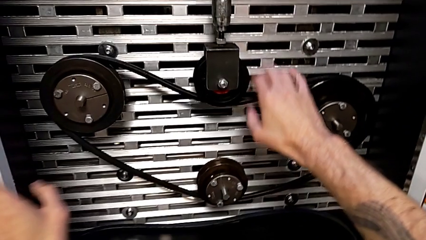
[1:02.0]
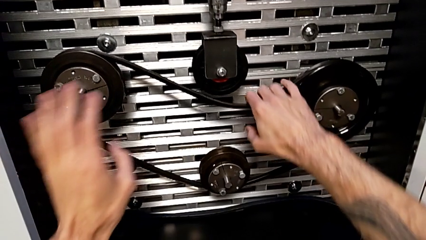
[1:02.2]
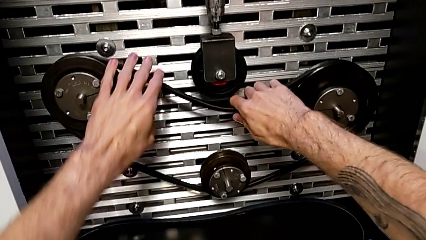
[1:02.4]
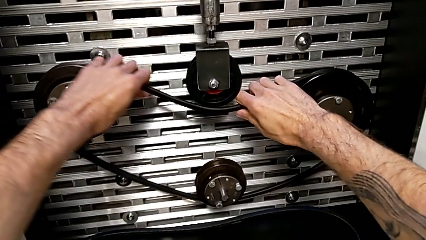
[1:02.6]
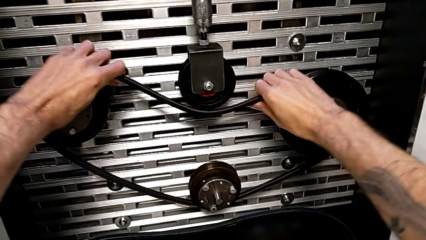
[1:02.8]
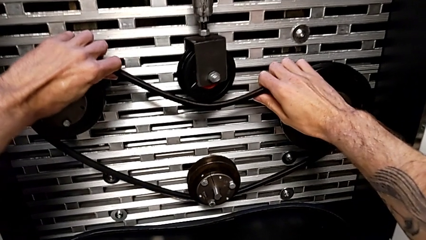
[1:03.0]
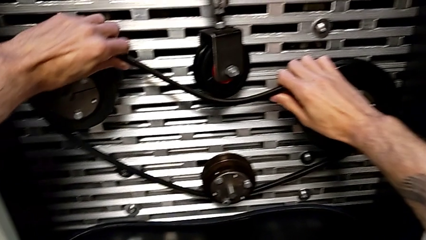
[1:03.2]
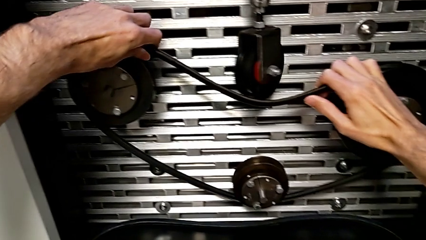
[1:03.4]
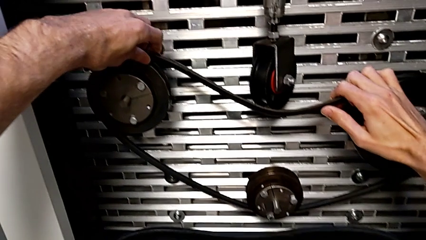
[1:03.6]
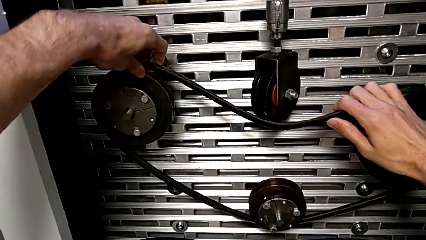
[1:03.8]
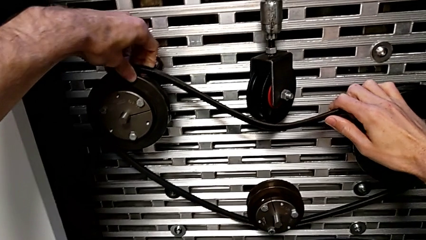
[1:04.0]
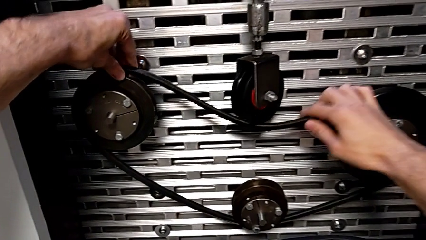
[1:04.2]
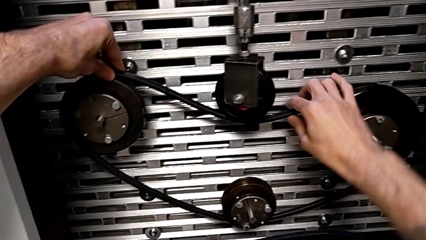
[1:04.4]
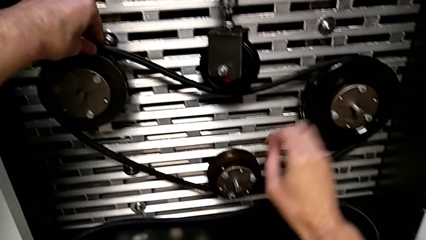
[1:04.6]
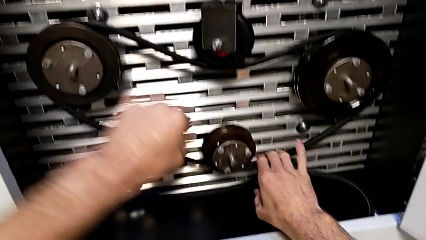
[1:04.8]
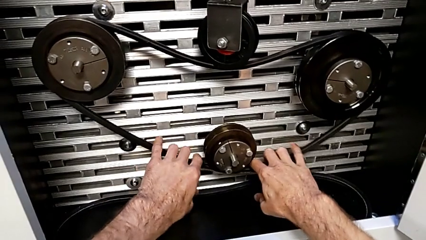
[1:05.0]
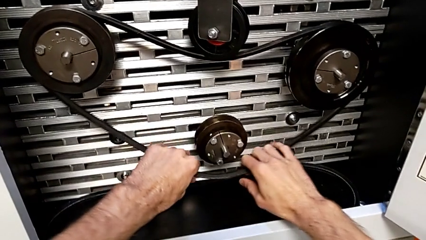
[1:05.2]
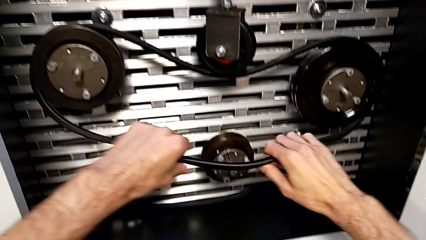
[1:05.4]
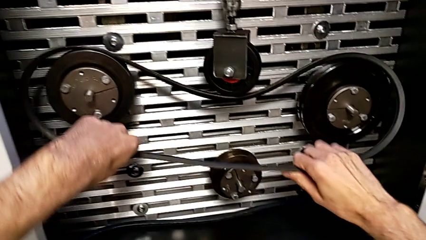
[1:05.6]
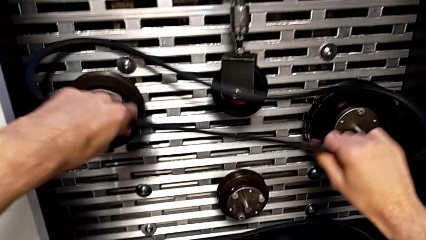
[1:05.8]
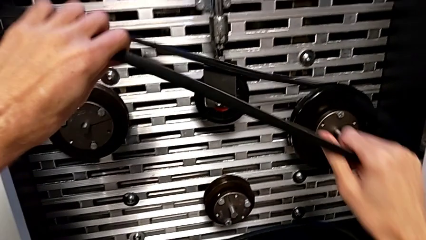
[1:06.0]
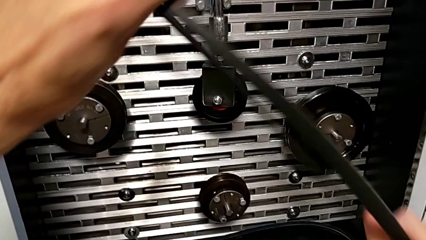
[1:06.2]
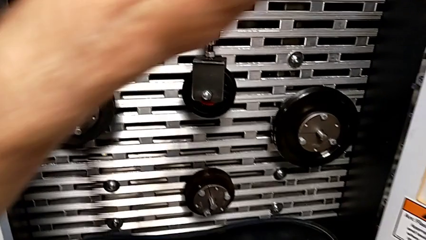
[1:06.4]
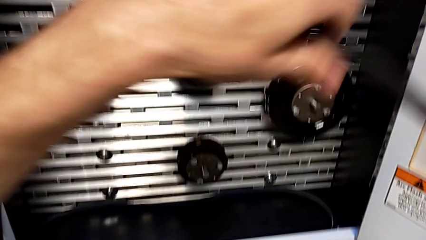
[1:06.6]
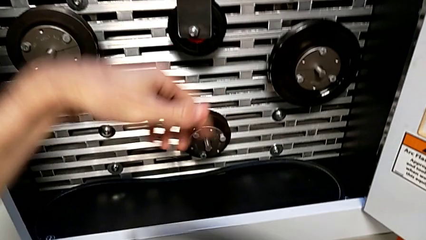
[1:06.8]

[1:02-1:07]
The camera wearer withdraws the belt off. They withdraw the new belt.

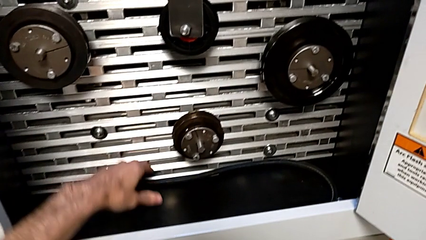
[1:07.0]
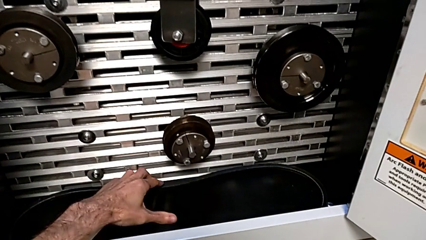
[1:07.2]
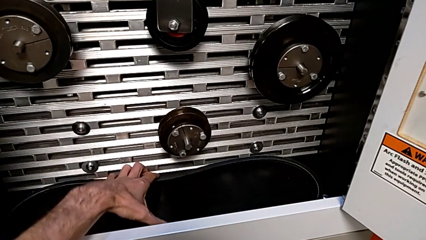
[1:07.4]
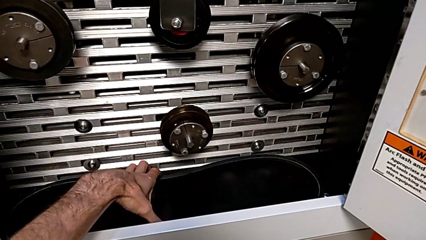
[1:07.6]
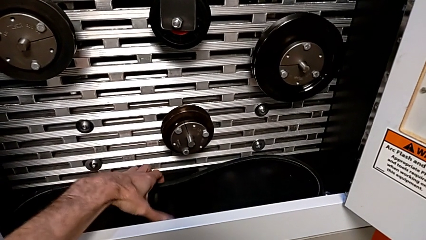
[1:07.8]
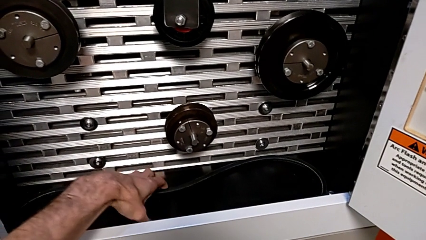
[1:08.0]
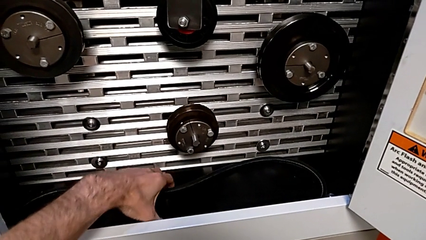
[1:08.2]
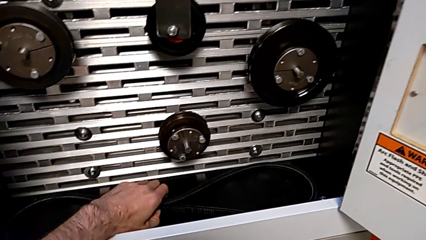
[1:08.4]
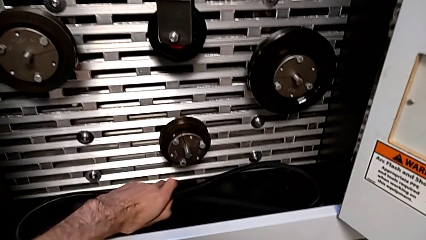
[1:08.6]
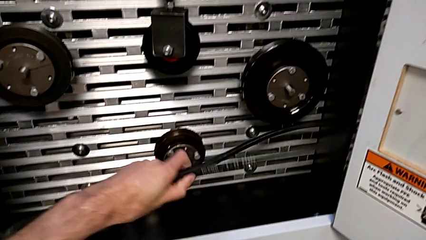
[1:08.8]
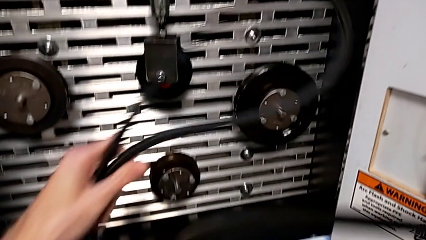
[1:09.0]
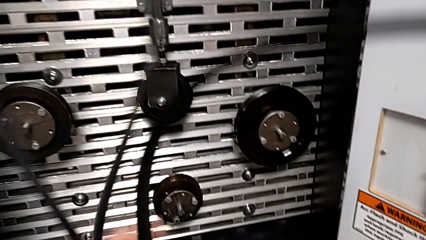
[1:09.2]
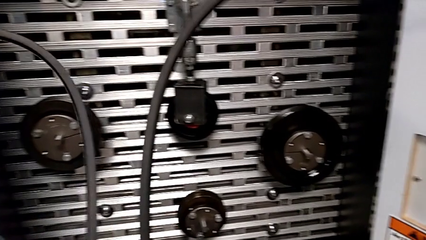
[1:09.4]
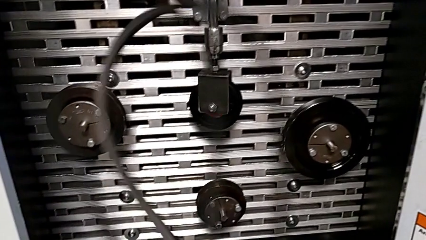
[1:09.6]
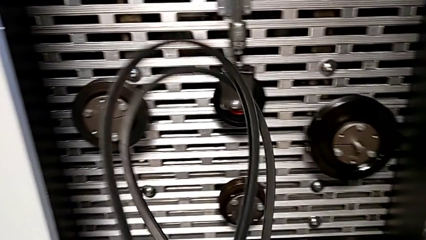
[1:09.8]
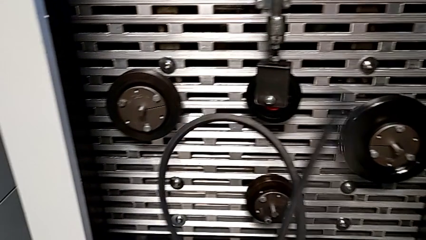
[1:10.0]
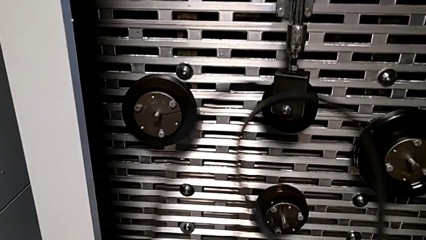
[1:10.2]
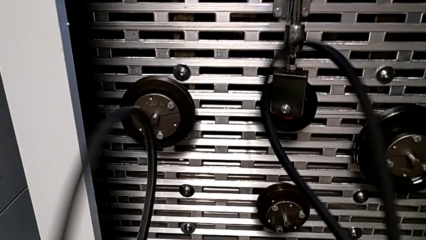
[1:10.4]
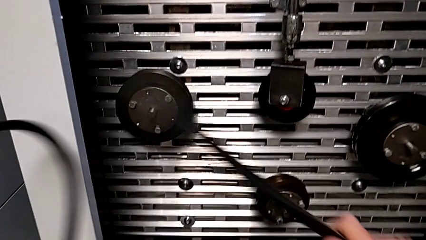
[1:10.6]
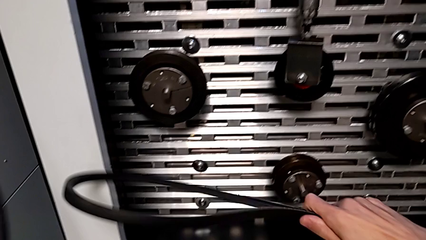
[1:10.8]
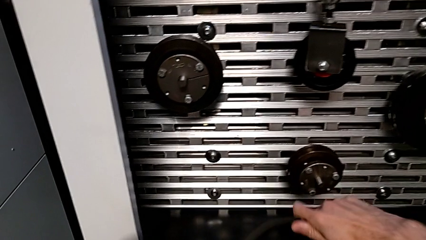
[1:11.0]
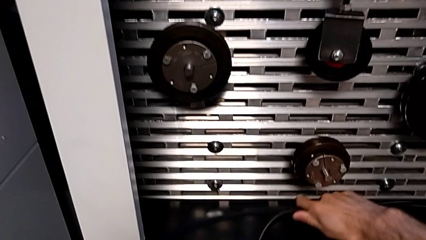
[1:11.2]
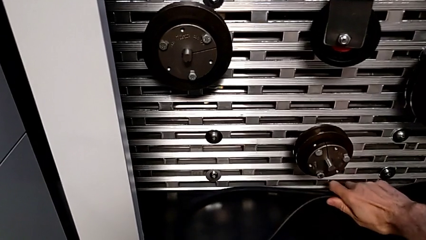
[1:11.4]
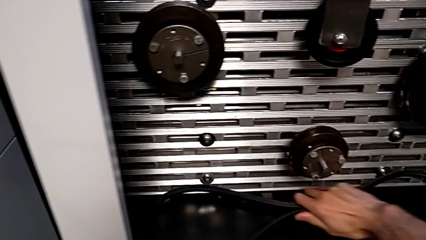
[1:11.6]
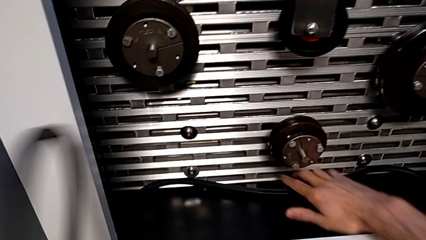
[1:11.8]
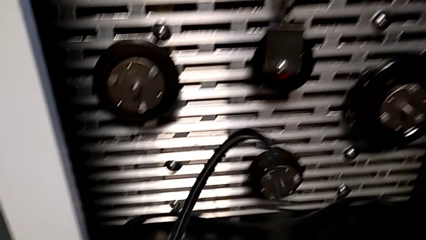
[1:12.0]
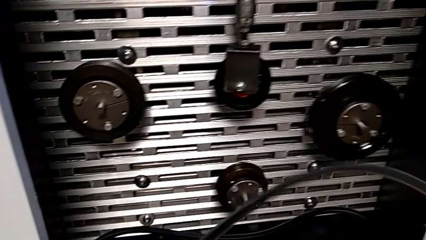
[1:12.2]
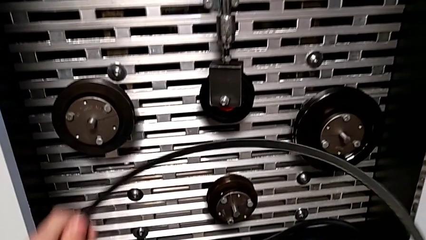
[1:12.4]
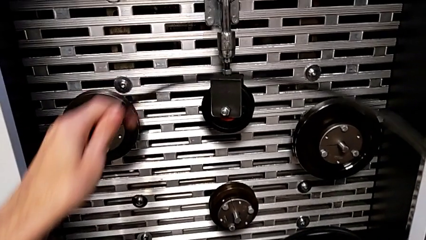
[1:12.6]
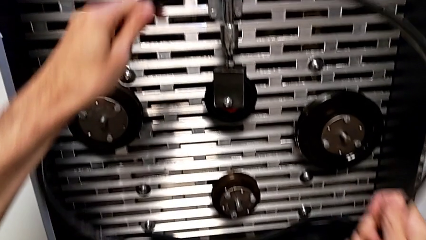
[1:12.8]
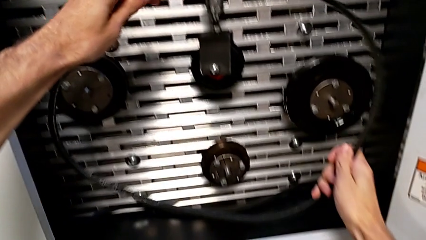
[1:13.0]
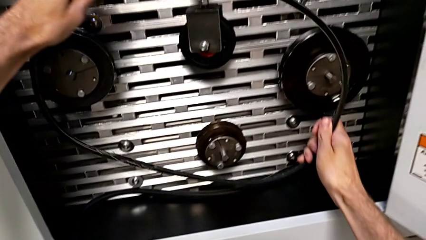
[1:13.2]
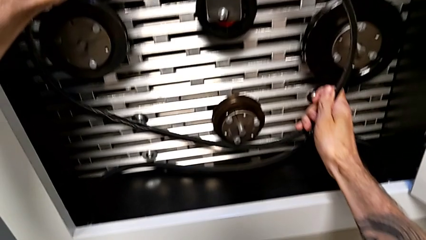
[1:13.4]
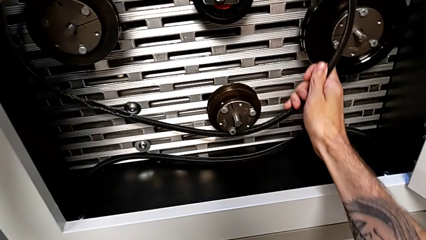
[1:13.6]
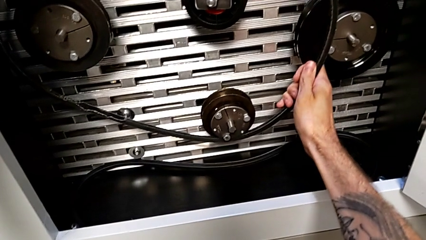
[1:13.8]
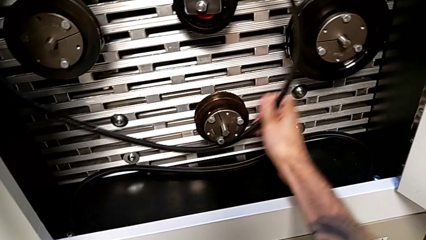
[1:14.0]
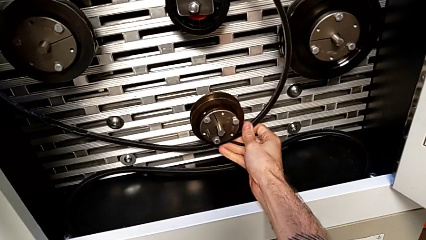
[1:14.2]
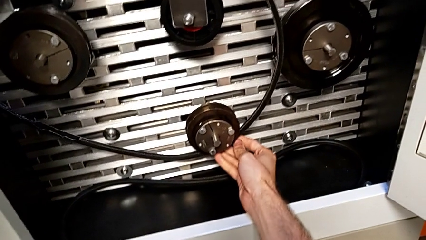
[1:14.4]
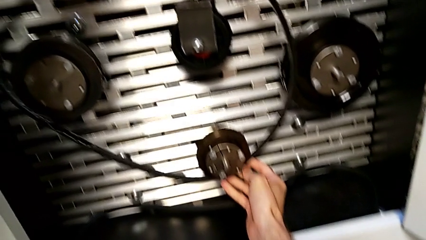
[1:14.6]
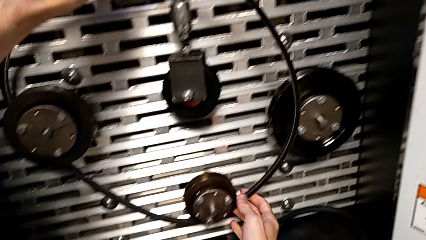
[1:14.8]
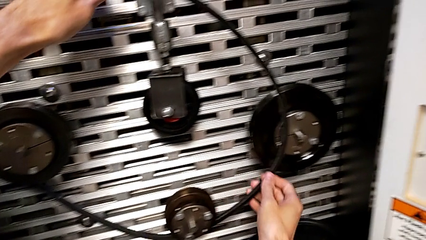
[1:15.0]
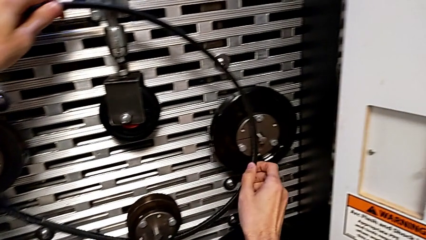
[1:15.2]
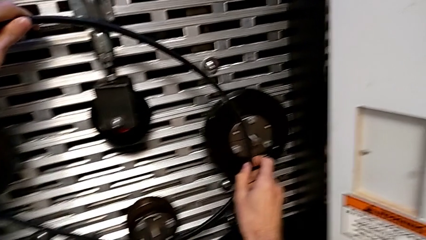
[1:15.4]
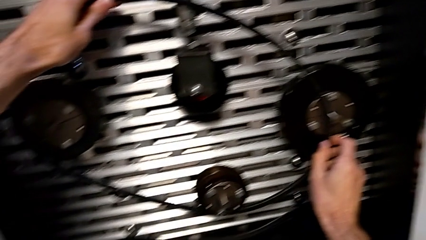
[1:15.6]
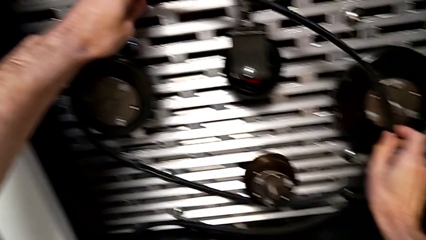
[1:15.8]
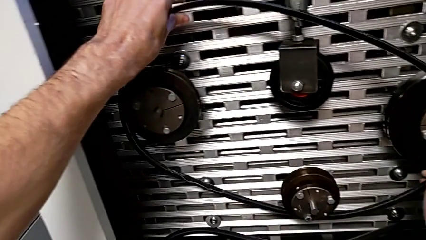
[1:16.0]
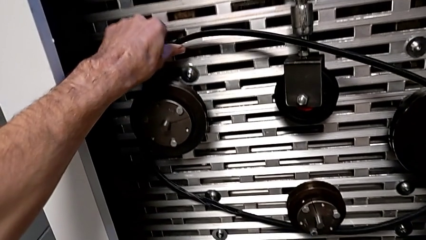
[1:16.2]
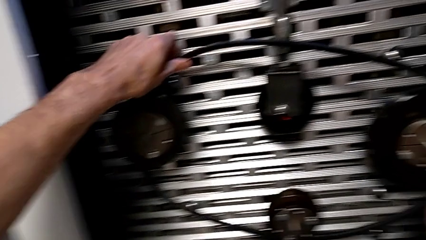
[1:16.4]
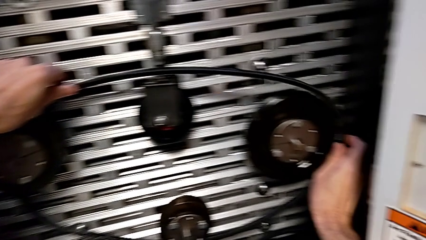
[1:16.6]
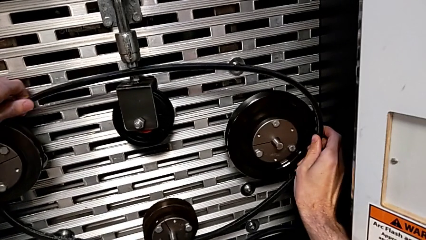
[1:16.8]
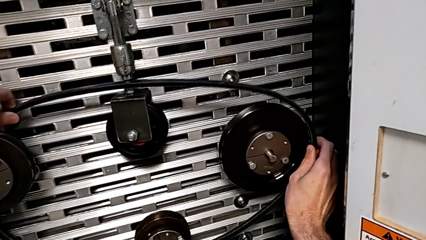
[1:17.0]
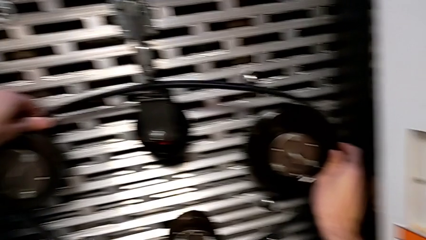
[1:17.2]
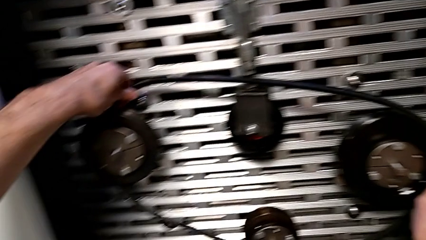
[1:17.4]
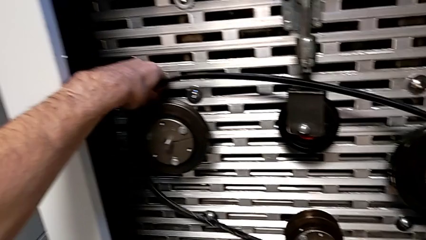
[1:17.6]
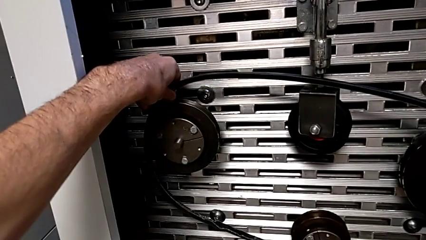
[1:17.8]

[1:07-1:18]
The camera wearer is assembling their belts. They grab the old belt, place the new belt and begin to assemble the damaged belt.
